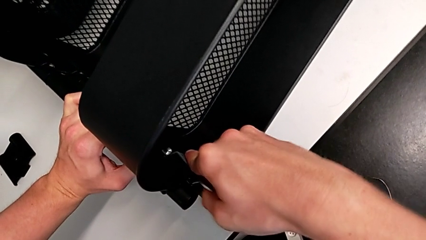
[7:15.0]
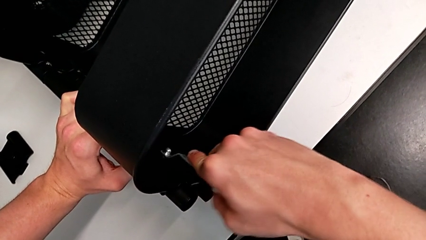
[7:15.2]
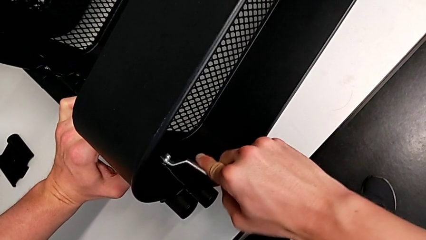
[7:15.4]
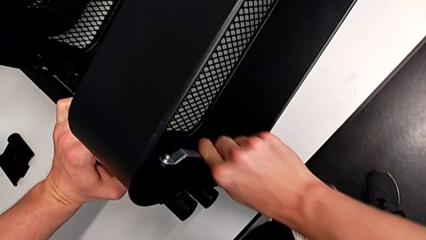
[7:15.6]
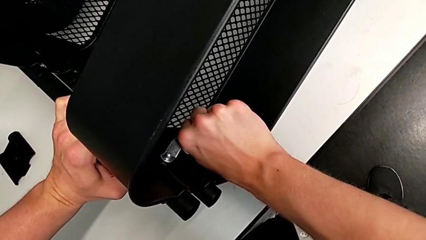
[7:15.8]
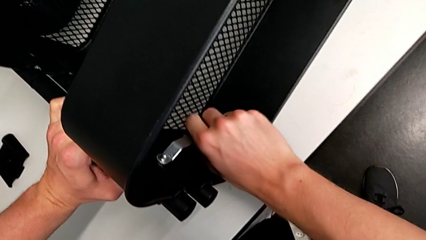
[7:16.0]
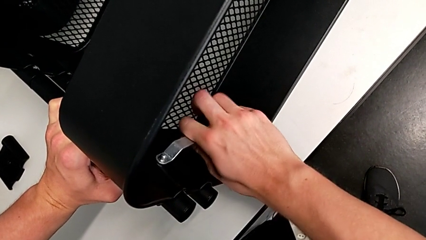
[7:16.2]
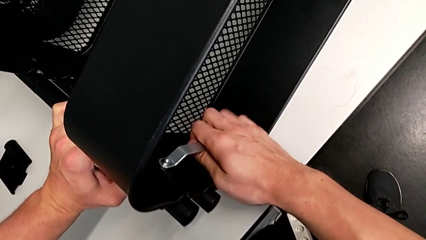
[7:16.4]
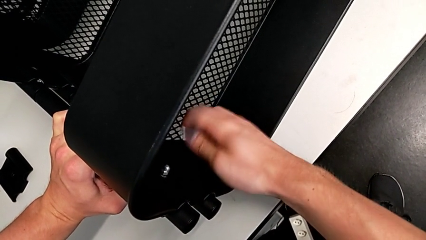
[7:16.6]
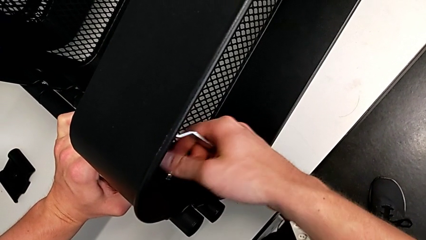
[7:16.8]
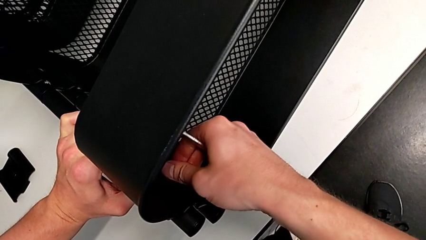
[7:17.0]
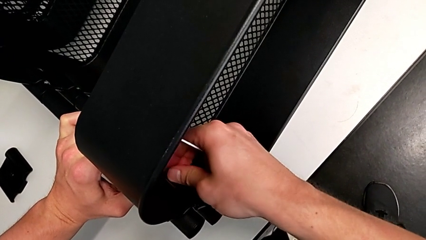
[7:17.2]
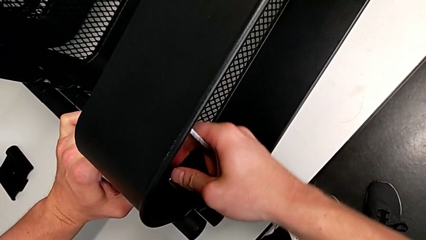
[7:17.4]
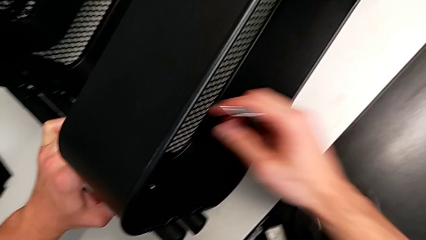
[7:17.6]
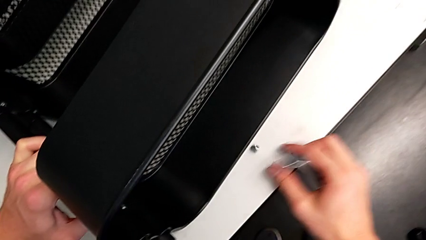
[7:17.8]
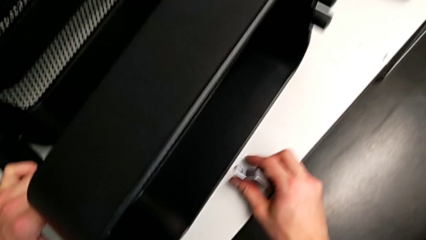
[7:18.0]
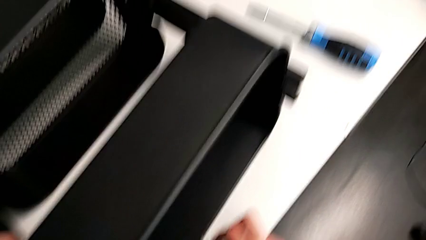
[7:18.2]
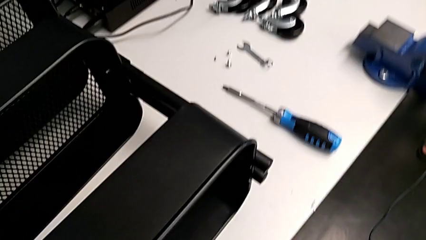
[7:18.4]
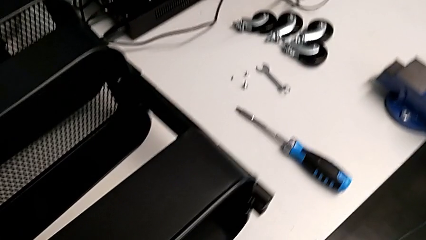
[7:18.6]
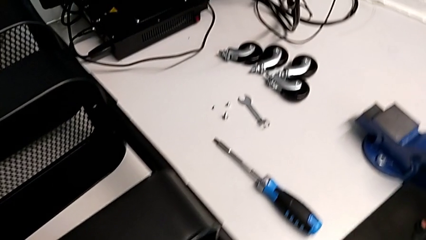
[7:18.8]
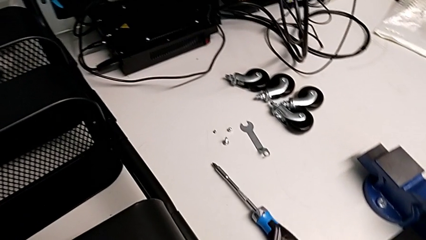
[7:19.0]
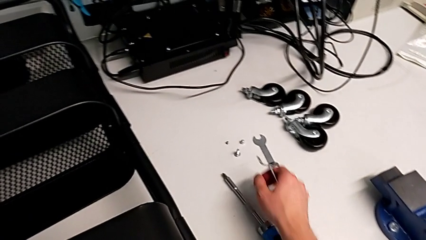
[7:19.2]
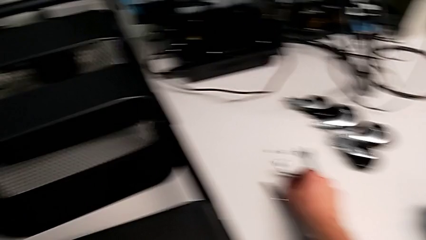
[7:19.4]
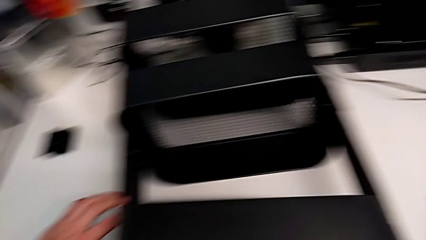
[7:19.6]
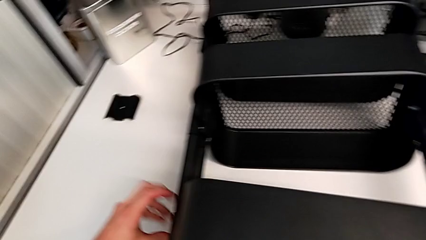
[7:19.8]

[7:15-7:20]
The camera wearer is unscrewing the first screw from the top tray. They keep unscrewing the hex nut.

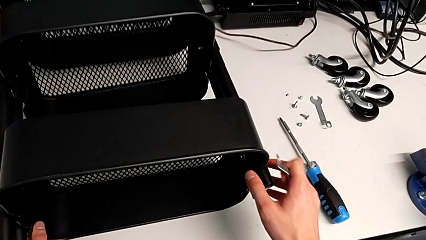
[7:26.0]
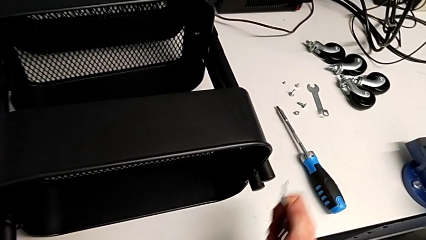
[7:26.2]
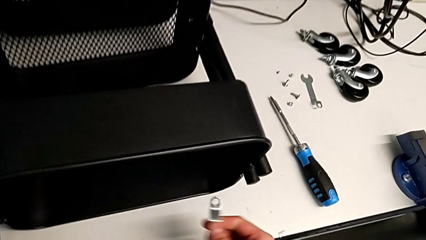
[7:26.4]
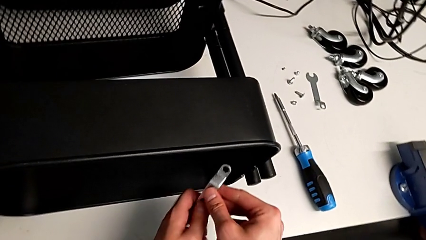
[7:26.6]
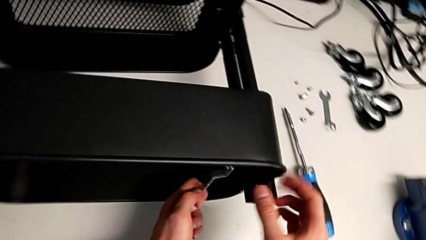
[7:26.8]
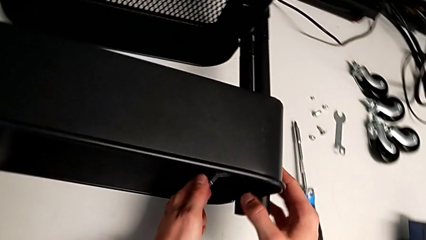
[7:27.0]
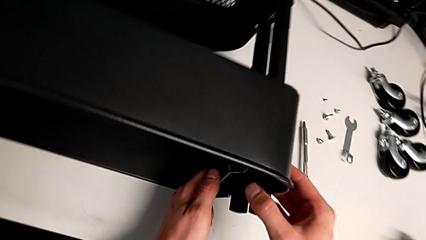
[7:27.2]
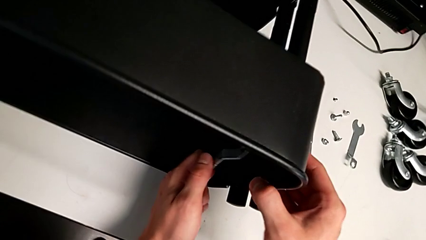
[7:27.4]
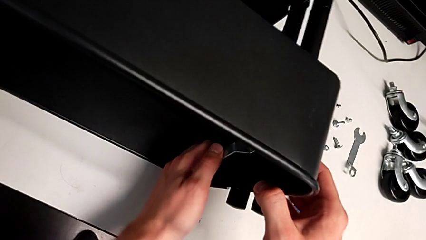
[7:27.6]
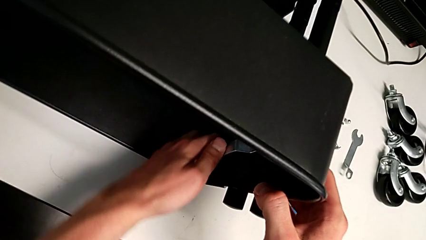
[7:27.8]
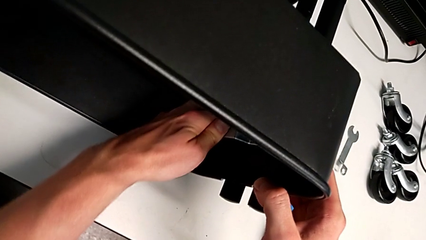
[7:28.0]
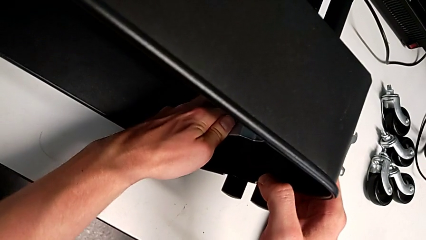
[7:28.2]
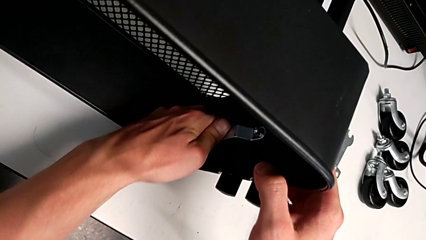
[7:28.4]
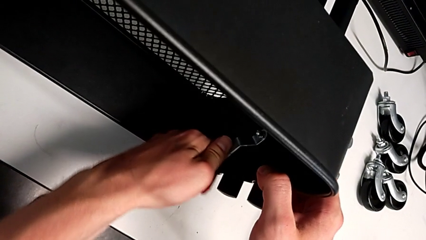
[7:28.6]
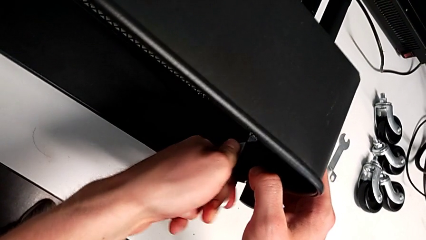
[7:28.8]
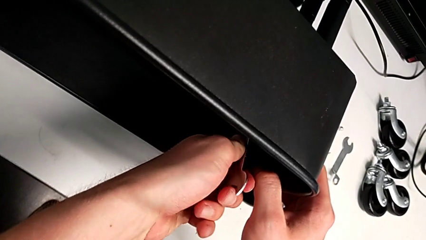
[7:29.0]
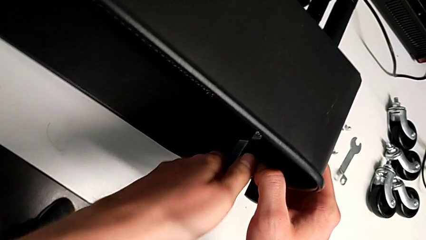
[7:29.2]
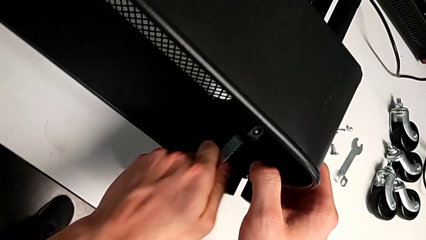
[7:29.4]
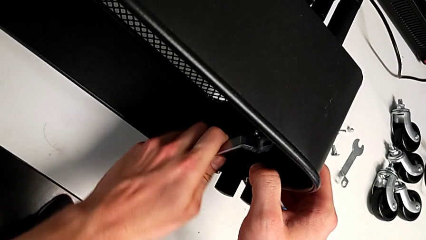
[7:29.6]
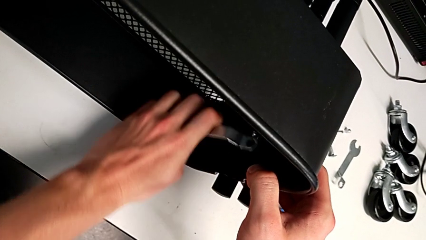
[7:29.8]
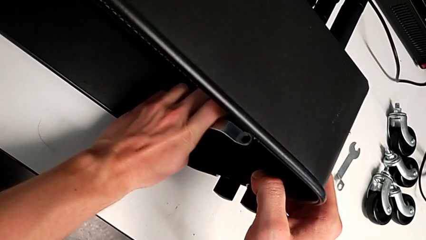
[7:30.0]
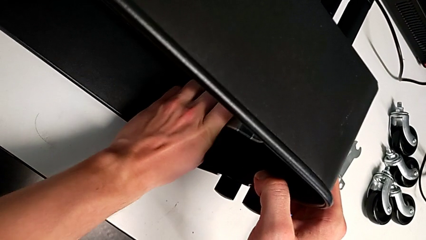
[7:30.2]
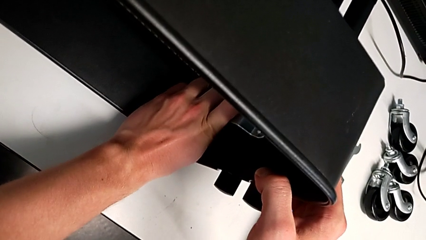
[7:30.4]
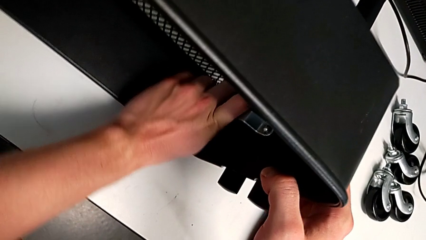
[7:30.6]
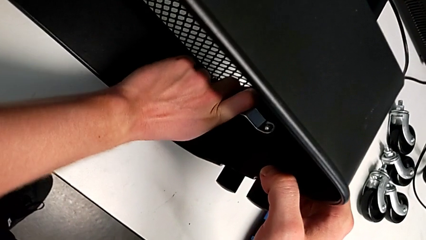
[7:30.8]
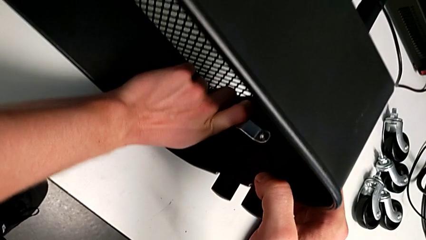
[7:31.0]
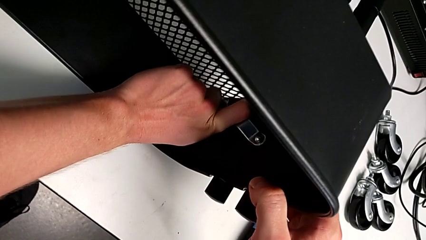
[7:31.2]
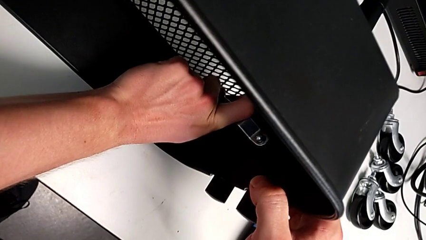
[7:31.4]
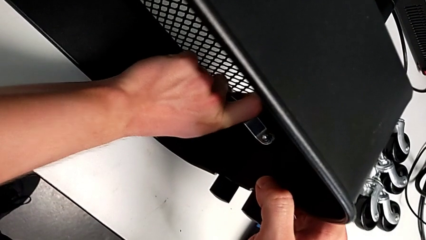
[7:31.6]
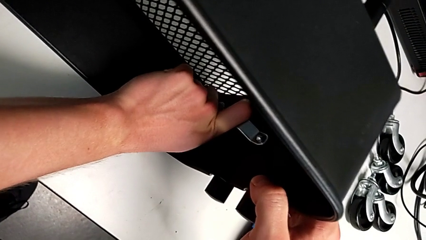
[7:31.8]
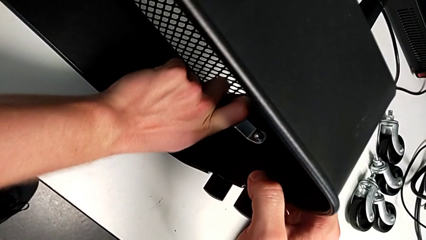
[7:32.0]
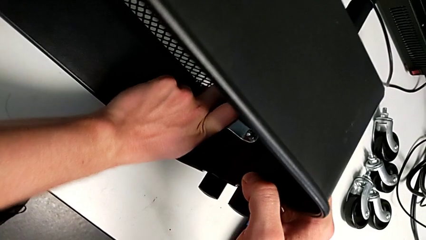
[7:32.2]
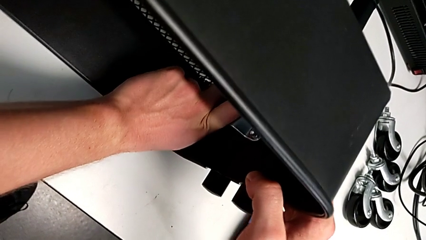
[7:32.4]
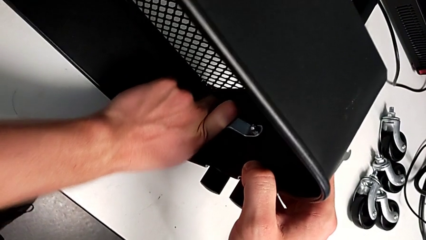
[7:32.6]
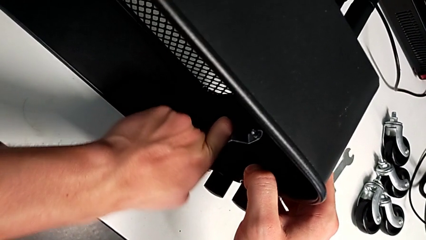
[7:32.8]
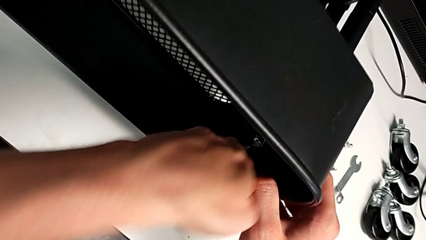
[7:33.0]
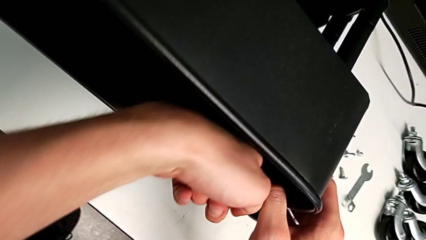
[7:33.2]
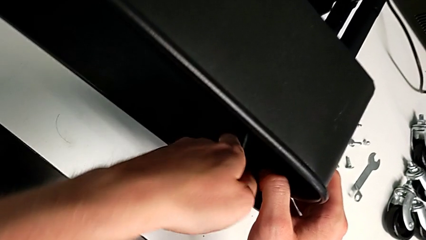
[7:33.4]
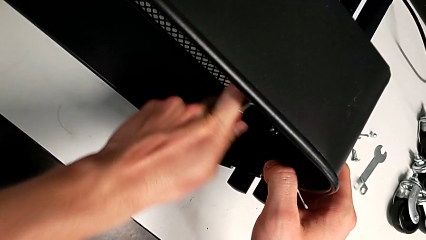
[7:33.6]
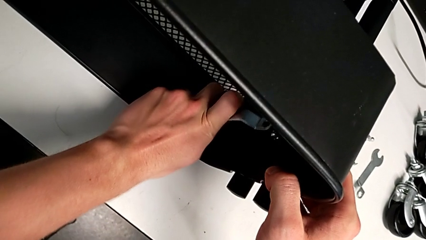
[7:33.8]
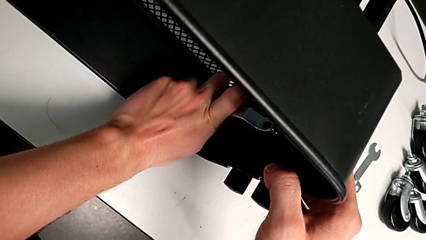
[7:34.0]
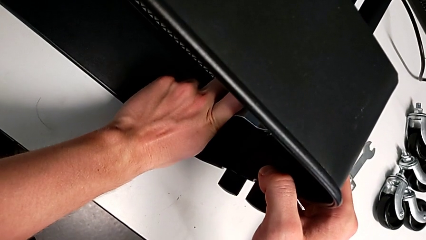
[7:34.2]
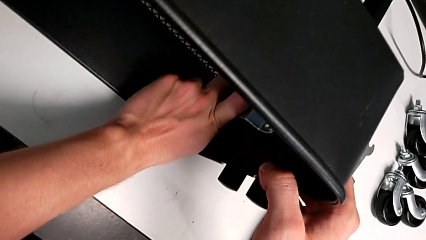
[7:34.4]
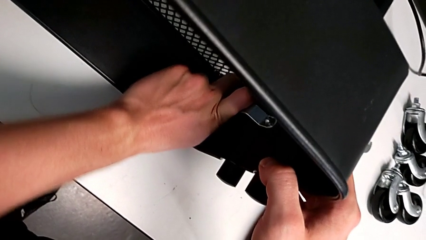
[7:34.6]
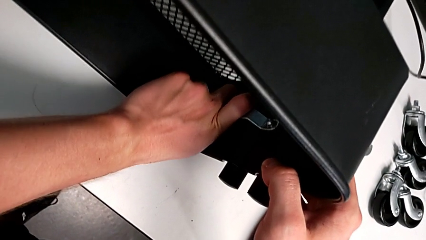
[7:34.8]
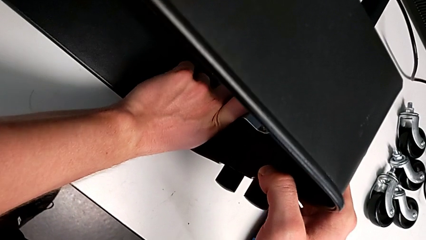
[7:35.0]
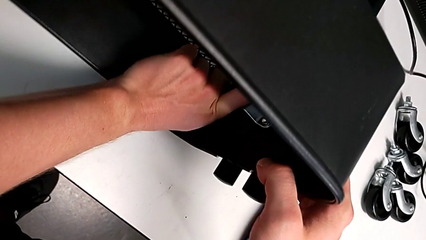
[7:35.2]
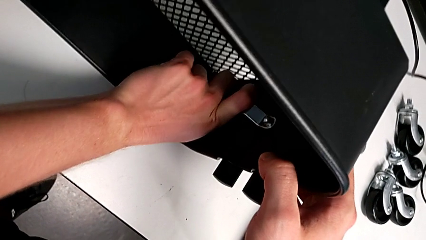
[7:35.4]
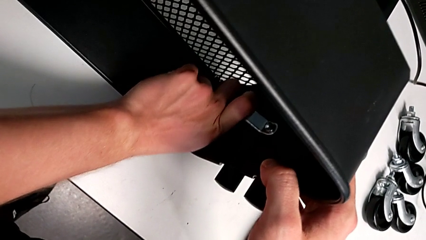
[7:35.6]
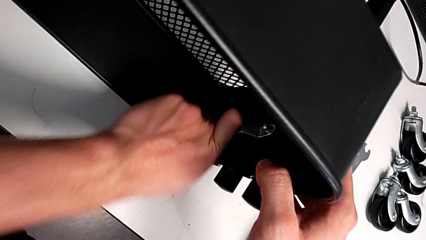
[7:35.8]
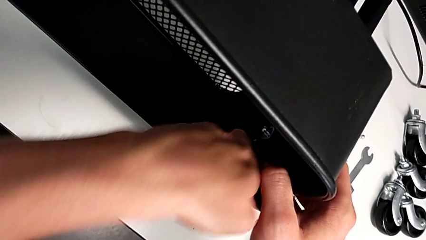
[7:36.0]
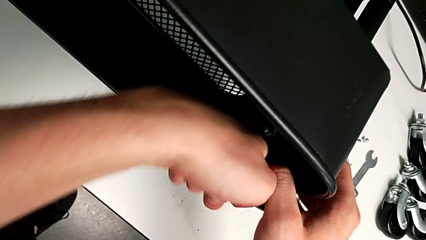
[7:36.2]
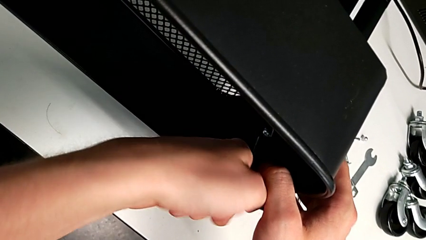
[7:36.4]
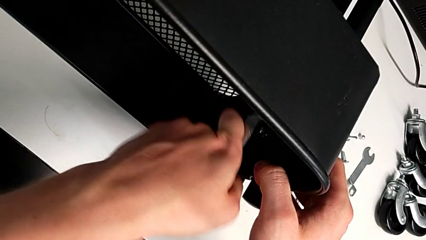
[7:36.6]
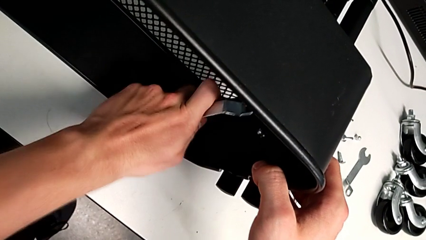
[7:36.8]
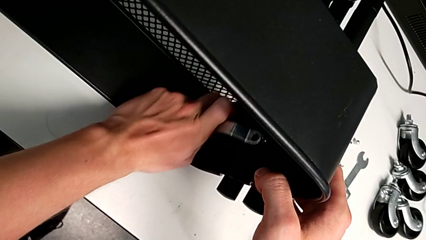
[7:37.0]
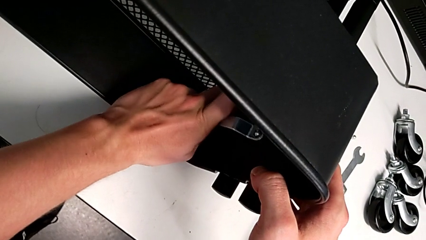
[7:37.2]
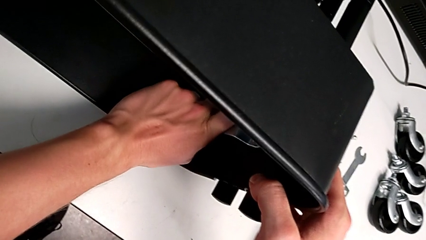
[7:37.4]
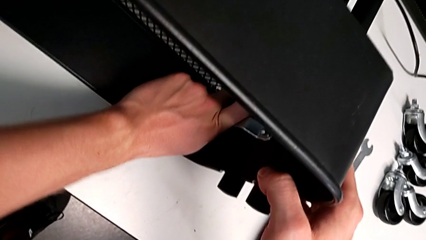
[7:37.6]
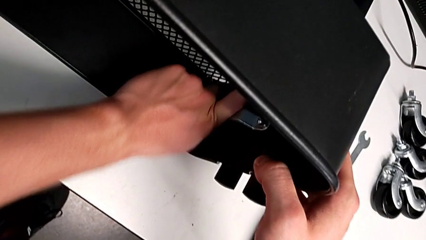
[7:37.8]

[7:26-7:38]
The camera wearer is unscrewing the second screw from the top tray. They begin to unscrew the hex nut.
